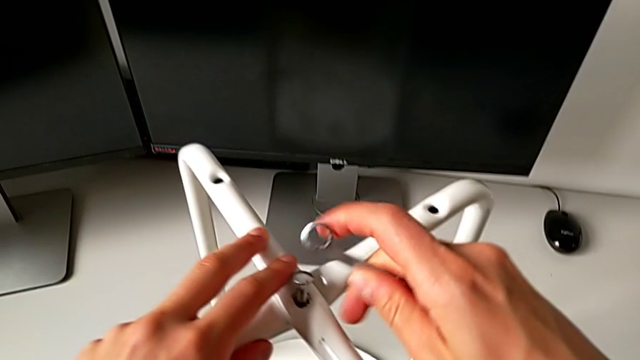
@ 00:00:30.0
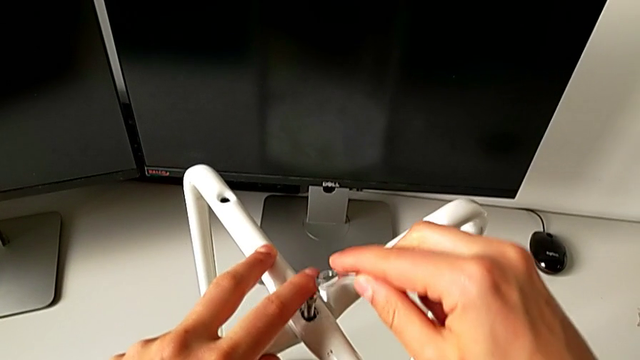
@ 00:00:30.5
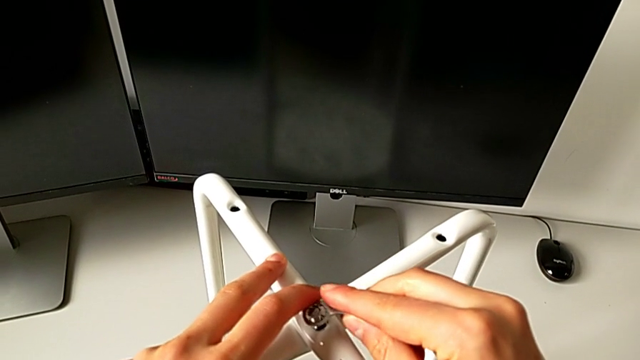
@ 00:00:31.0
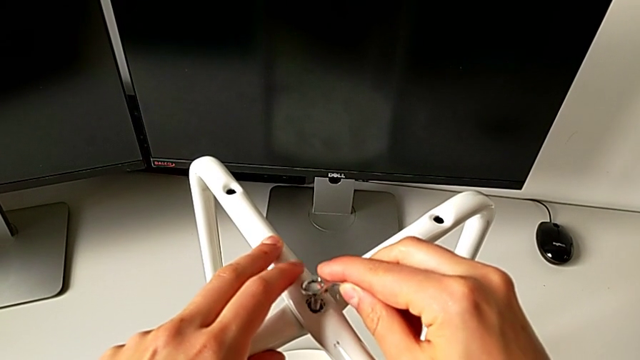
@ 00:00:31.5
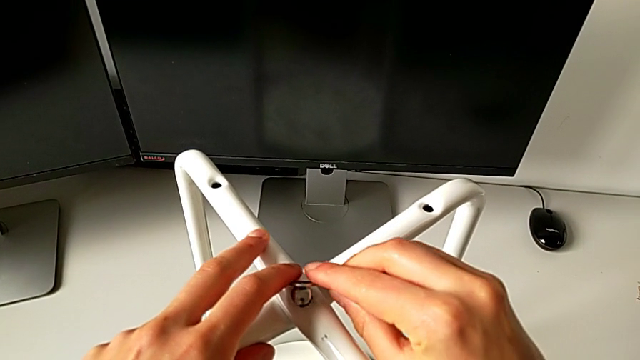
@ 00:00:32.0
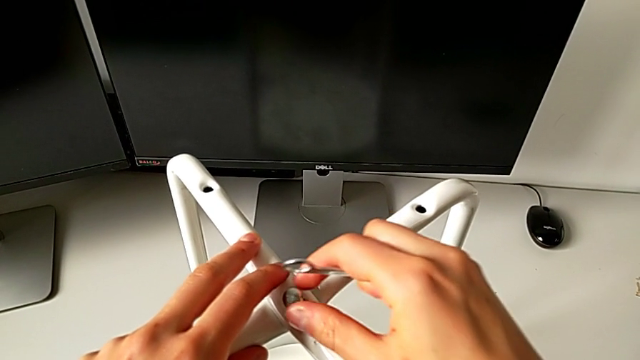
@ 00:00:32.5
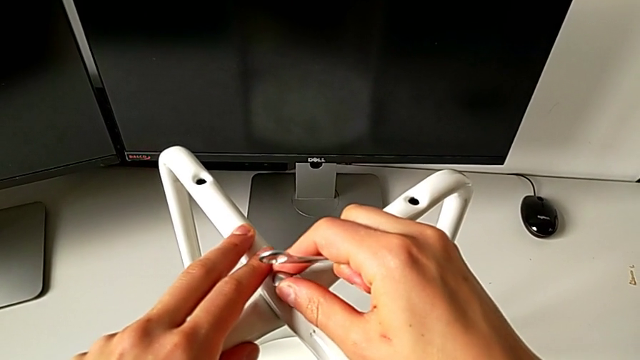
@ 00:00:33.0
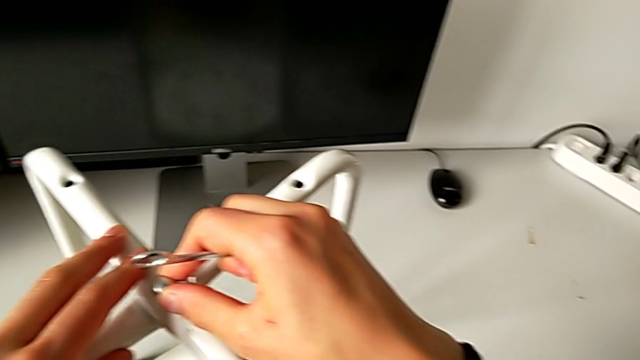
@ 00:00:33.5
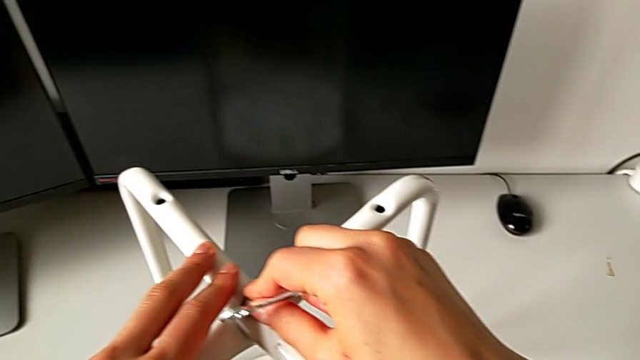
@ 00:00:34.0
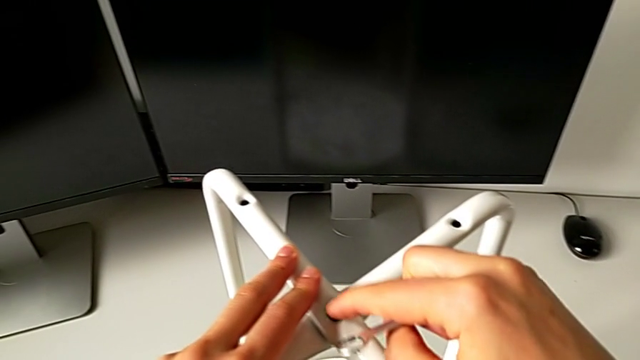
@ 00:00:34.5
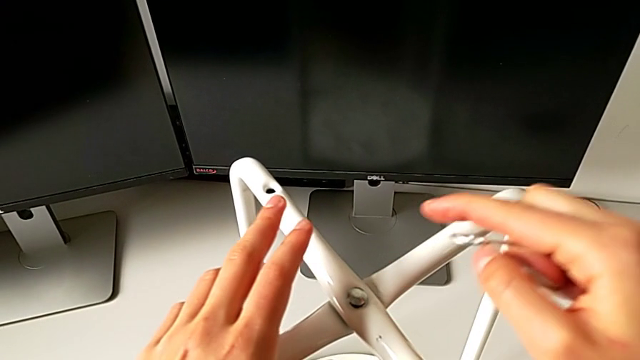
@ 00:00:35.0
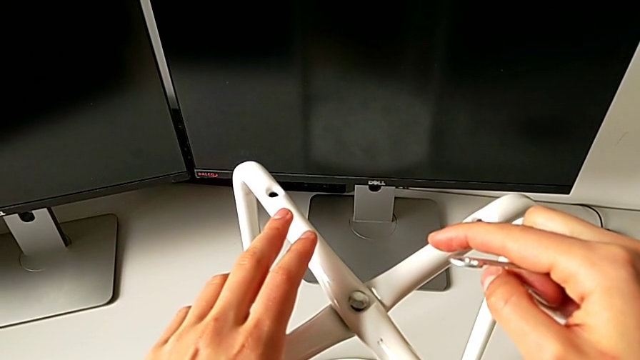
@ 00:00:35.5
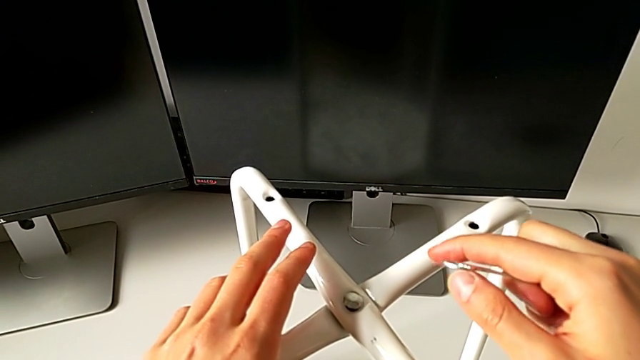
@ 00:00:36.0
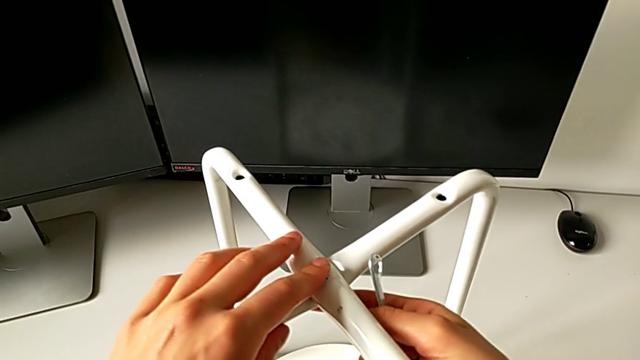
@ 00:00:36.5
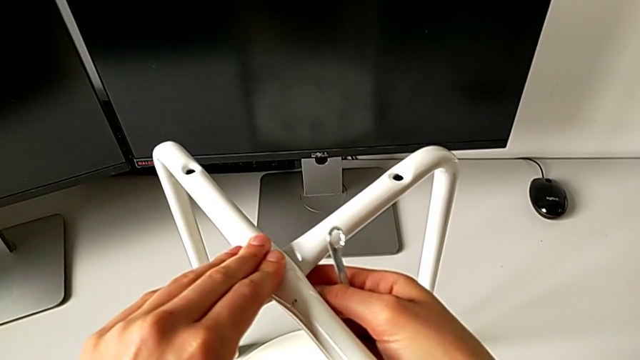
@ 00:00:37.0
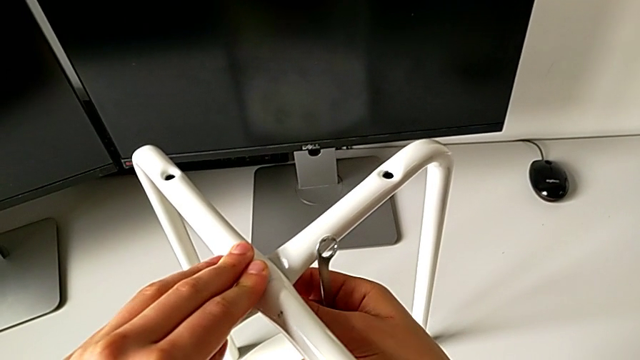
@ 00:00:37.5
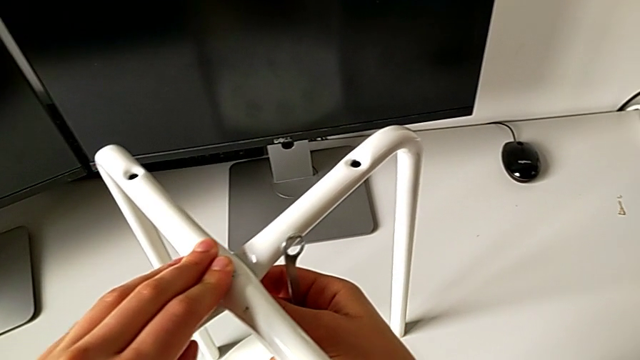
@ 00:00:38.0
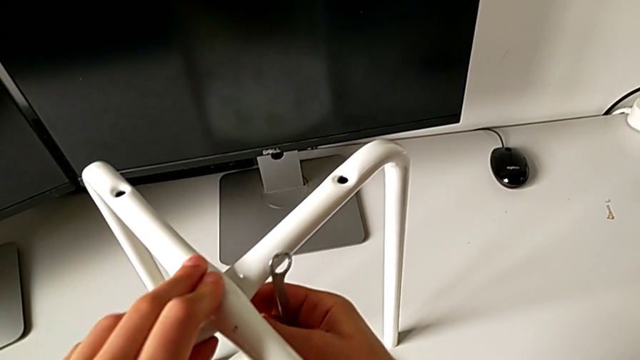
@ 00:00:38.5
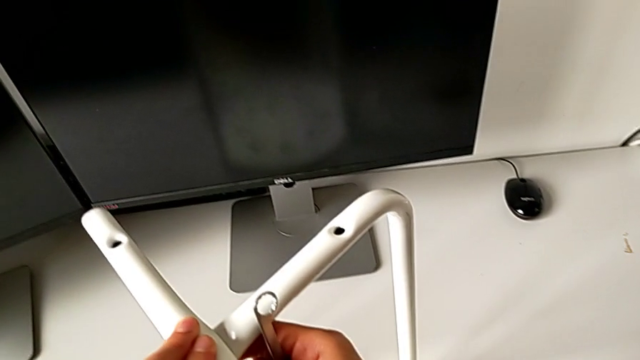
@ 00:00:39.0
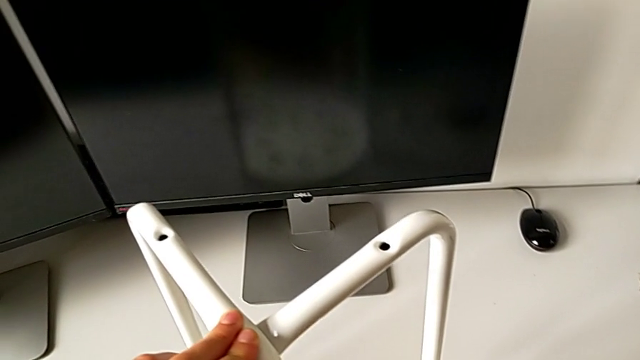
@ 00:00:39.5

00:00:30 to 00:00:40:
The camera wearer is assembling the two legs of the chair. They wrongly insert the hexagonal wrench, insert the bolt and hold the leg.

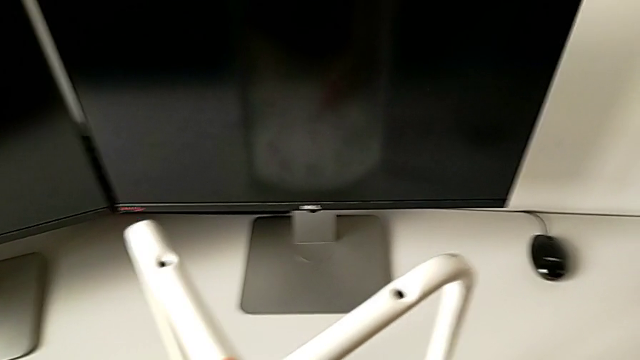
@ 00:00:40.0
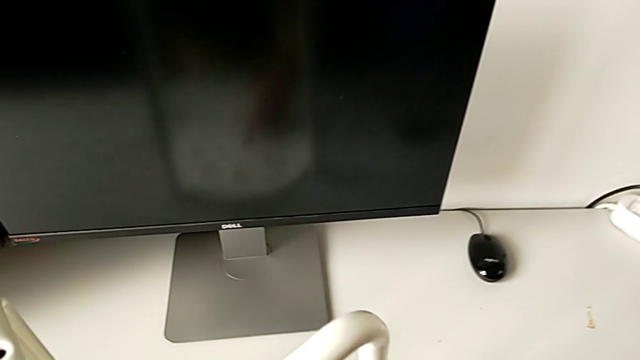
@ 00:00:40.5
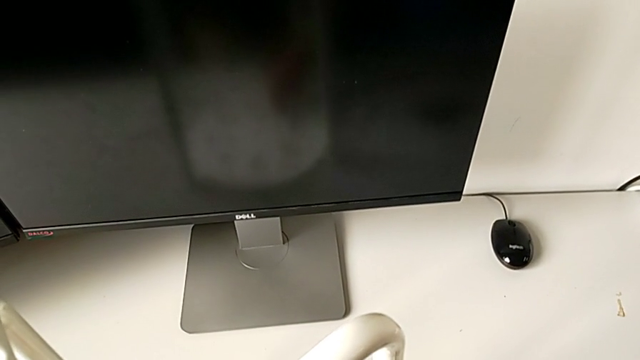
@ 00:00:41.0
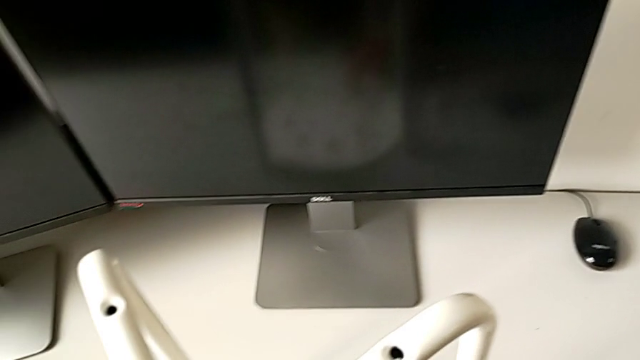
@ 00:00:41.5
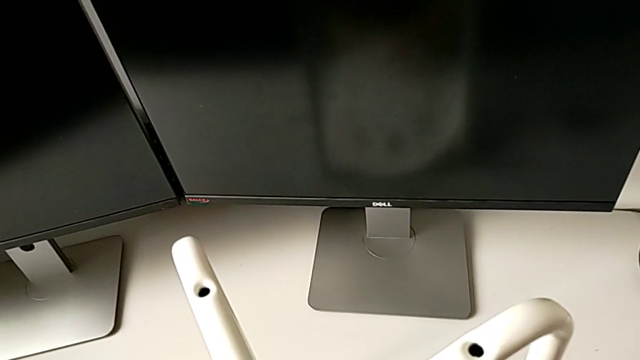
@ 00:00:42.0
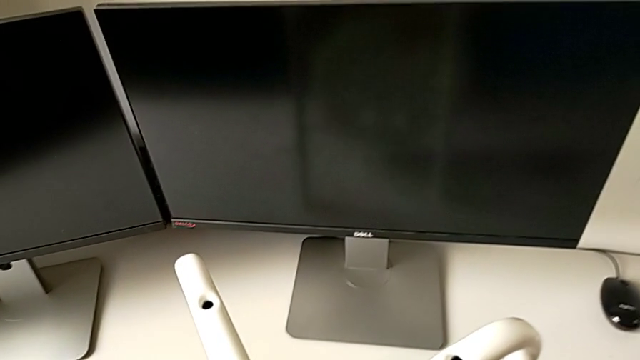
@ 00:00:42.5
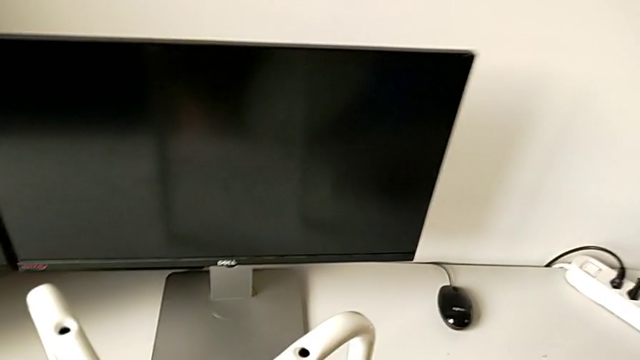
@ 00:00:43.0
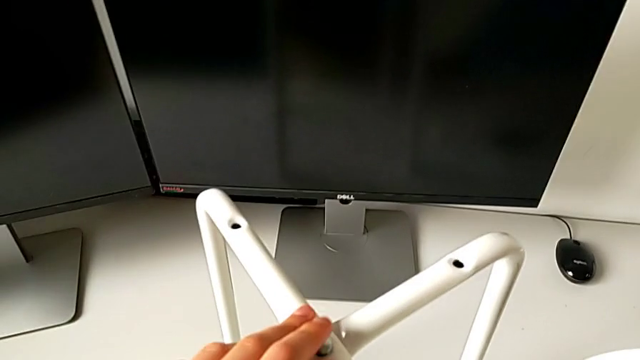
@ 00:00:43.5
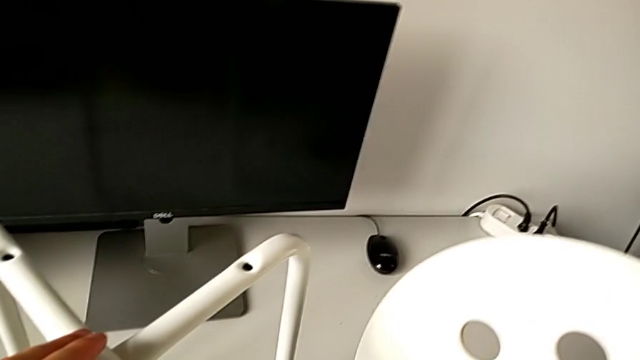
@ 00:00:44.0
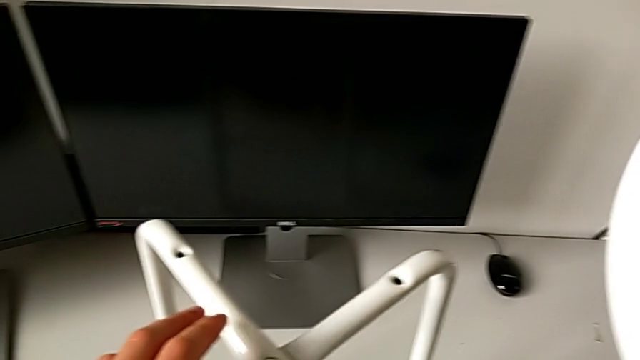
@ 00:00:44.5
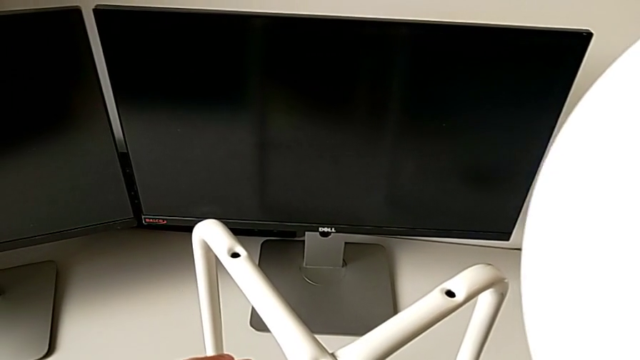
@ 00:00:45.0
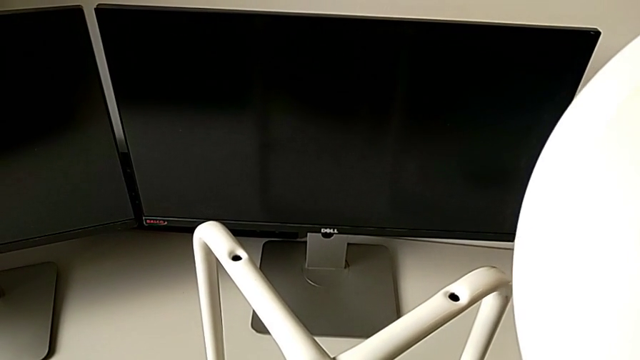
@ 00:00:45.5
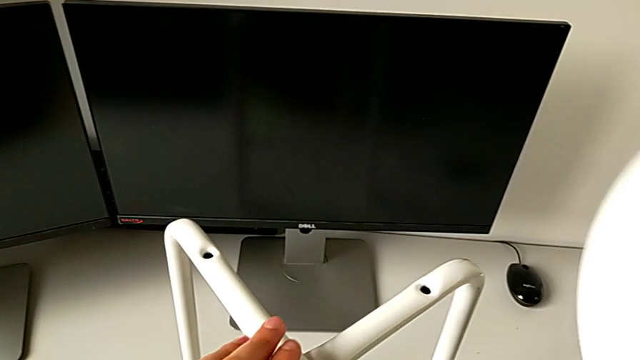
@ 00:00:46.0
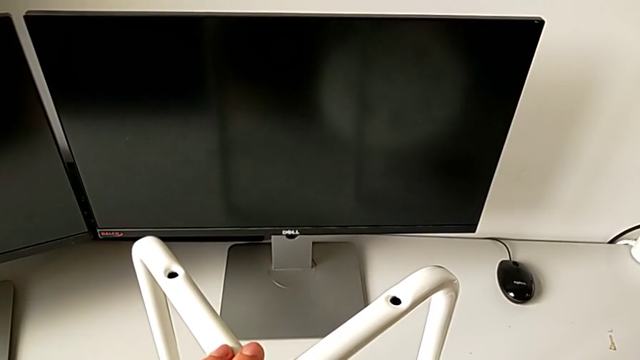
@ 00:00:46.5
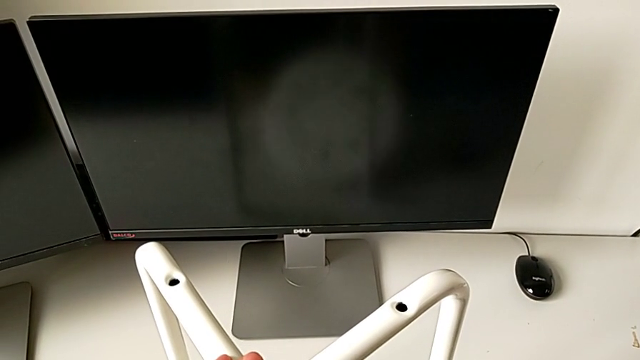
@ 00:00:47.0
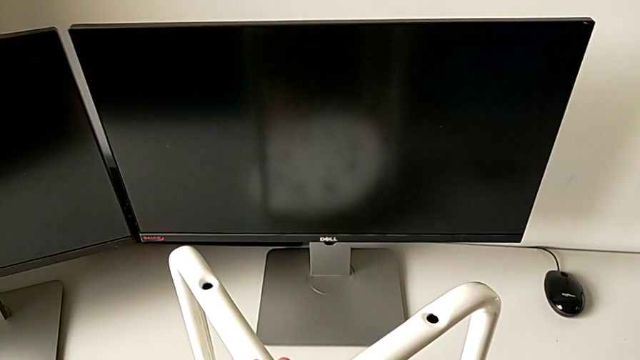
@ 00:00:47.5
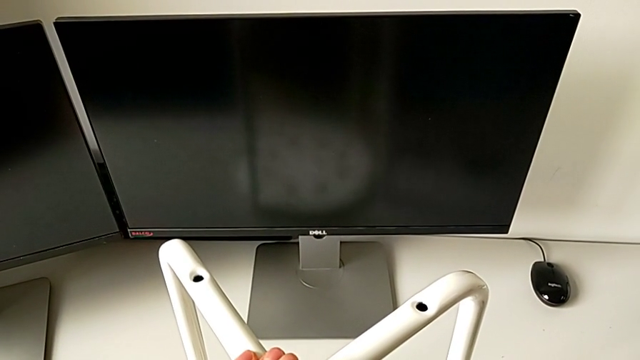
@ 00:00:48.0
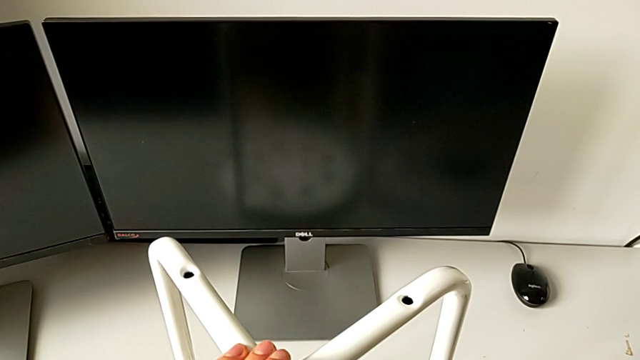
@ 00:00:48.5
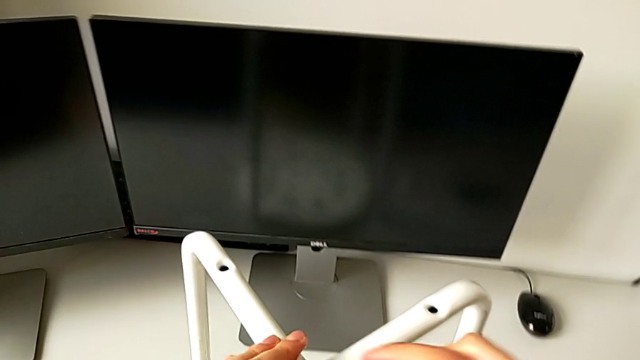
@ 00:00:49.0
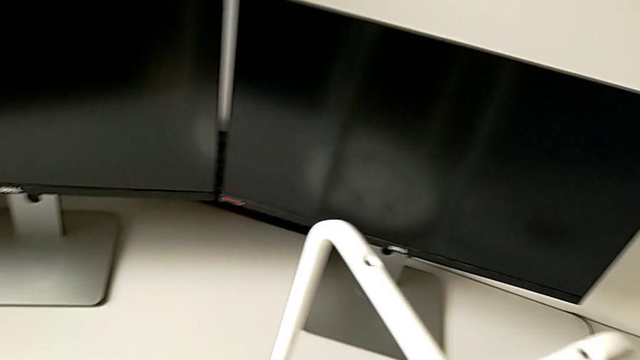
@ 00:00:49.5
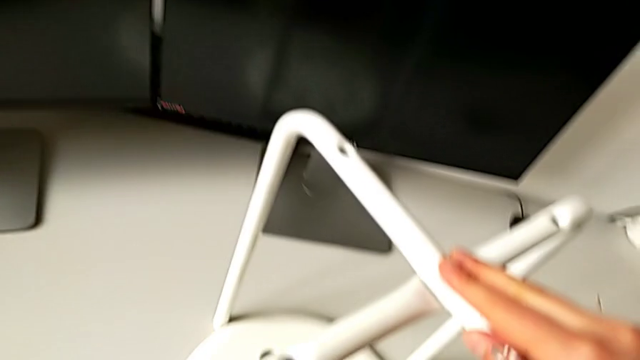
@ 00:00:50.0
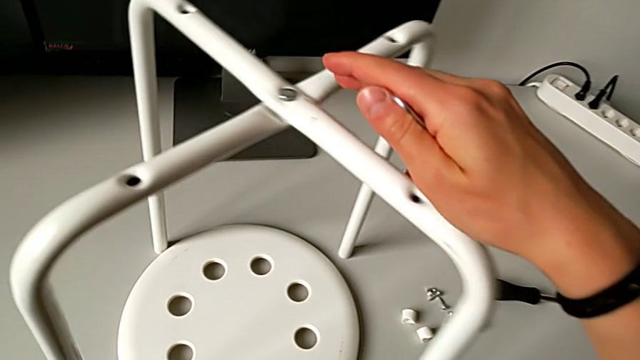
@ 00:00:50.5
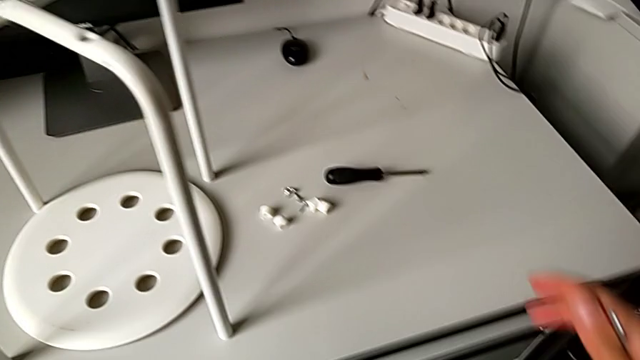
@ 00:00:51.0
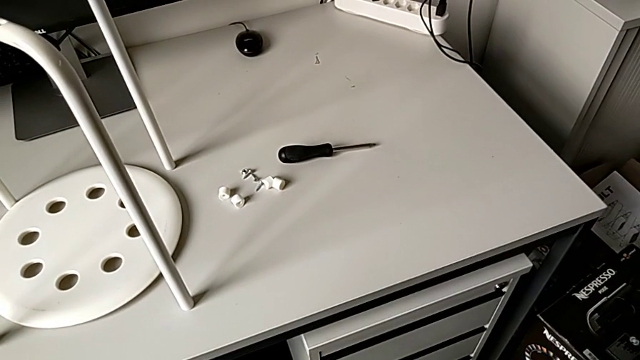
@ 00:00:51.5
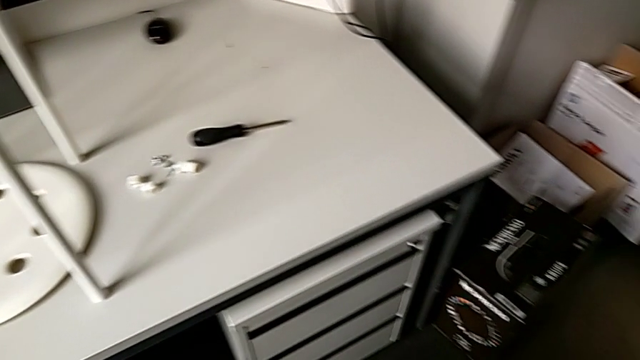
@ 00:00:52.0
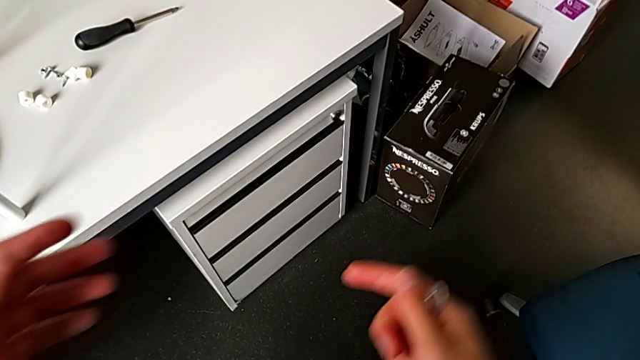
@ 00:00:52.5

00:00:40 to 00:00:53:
The camera wearer is assembling the two legs of the chair. They wrongly lift the seat and place it.
